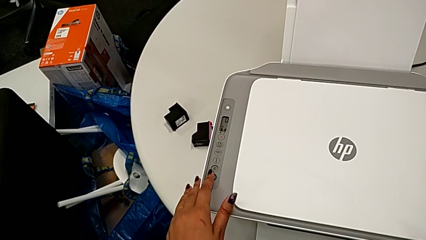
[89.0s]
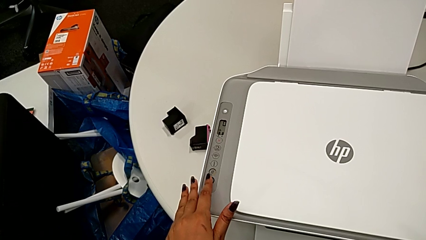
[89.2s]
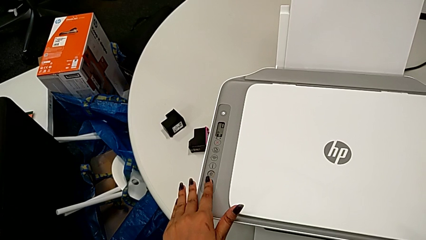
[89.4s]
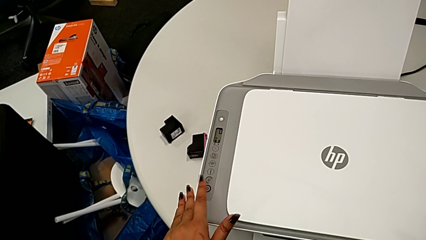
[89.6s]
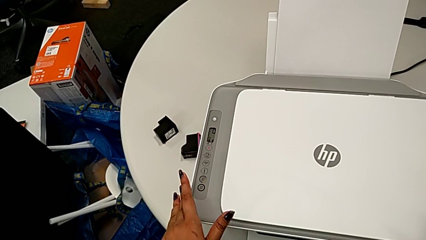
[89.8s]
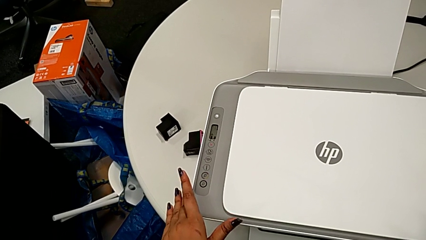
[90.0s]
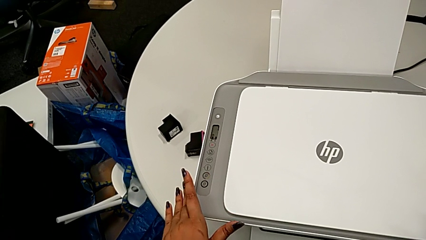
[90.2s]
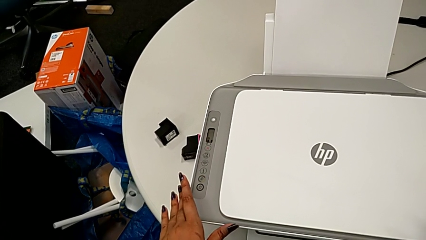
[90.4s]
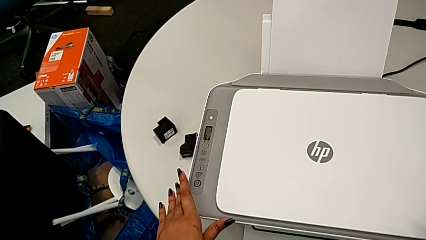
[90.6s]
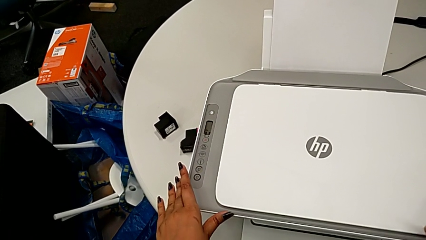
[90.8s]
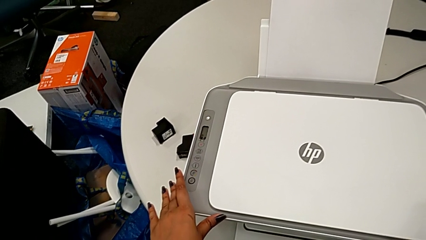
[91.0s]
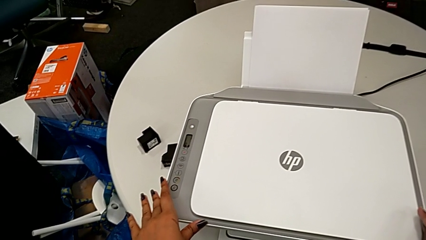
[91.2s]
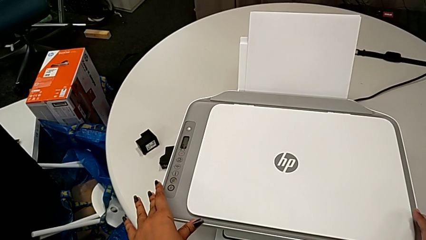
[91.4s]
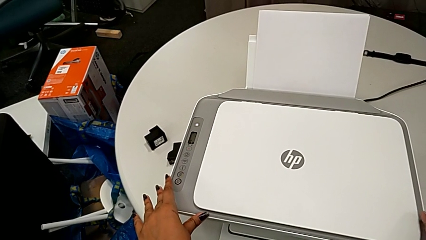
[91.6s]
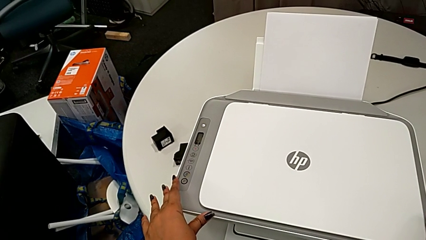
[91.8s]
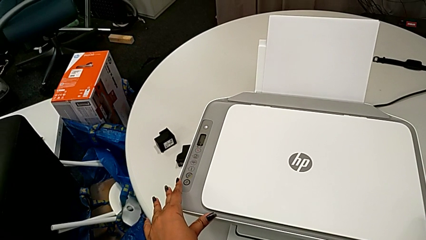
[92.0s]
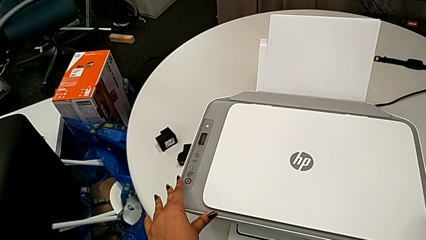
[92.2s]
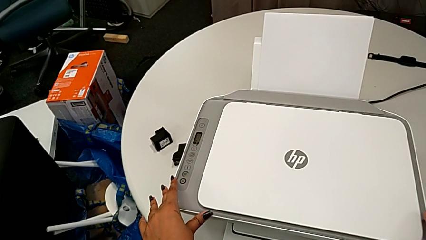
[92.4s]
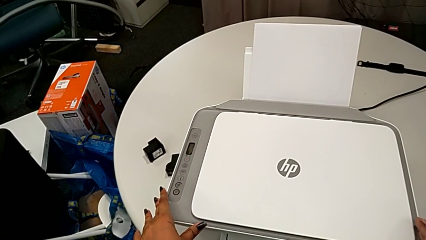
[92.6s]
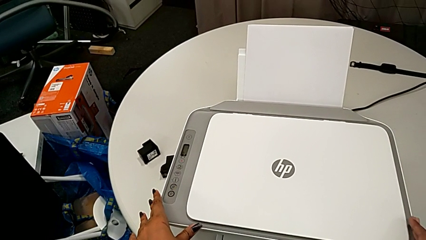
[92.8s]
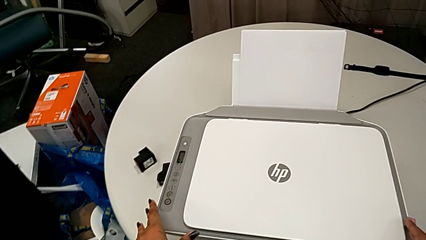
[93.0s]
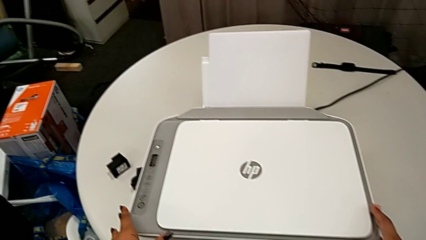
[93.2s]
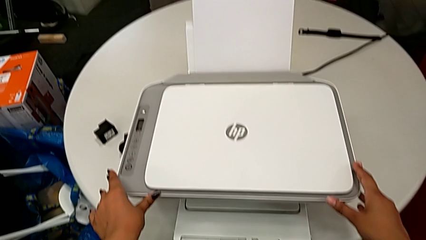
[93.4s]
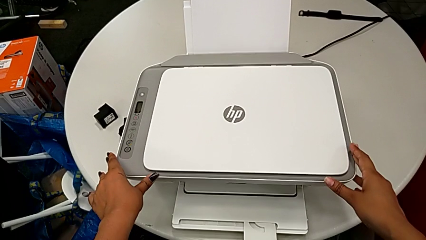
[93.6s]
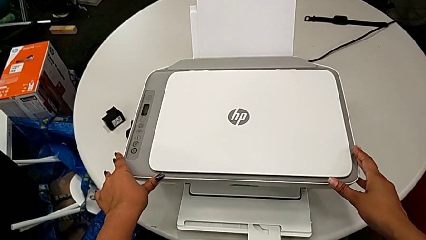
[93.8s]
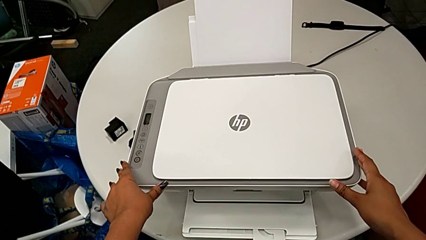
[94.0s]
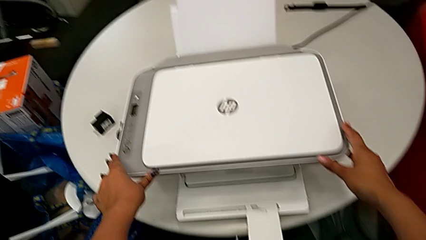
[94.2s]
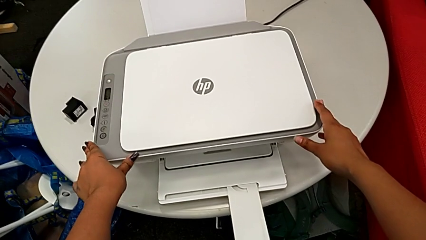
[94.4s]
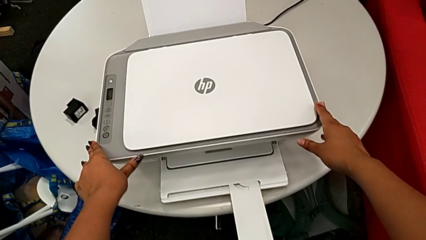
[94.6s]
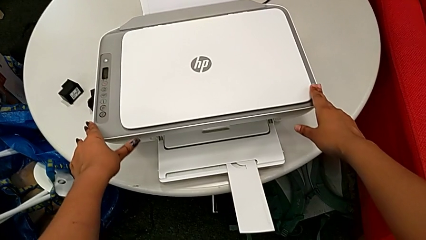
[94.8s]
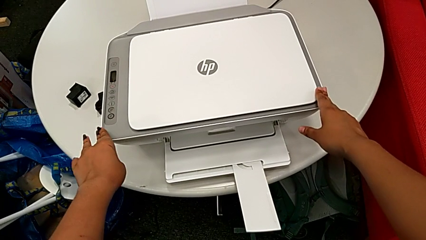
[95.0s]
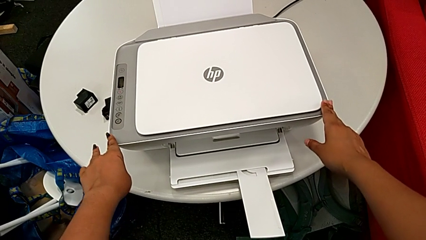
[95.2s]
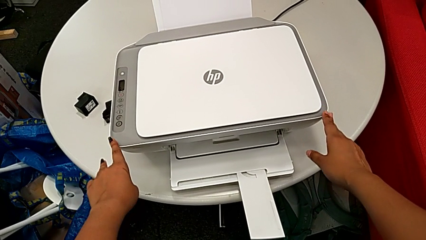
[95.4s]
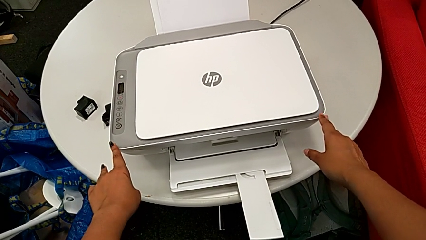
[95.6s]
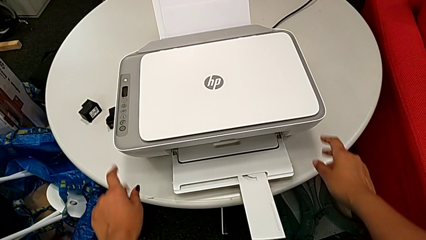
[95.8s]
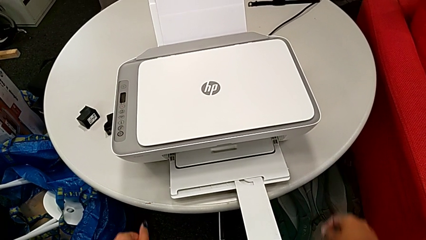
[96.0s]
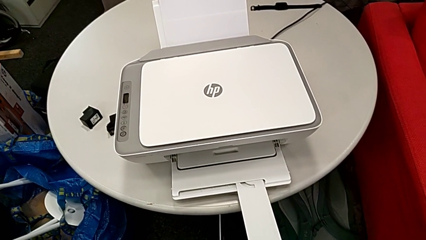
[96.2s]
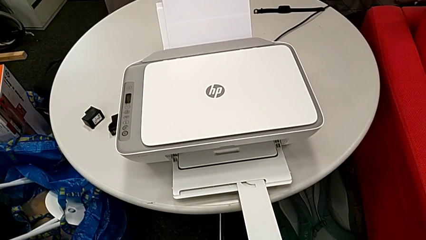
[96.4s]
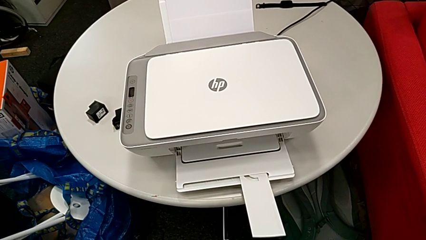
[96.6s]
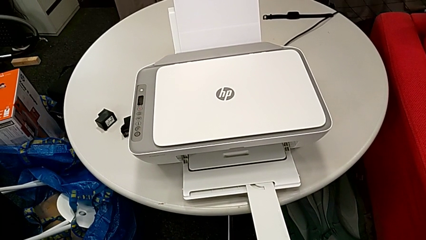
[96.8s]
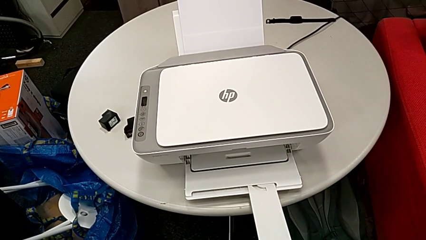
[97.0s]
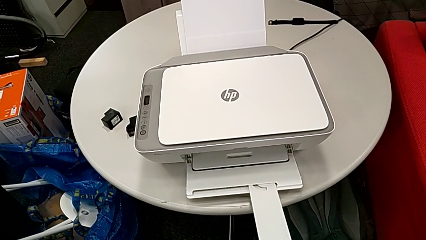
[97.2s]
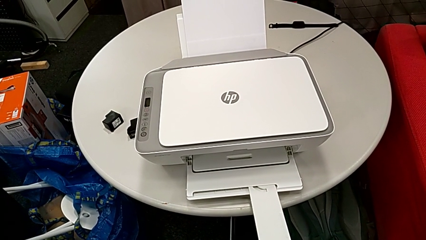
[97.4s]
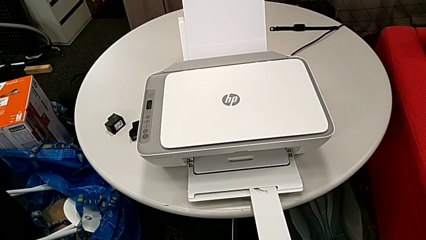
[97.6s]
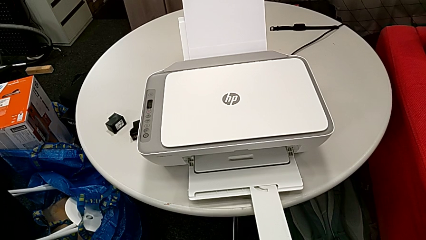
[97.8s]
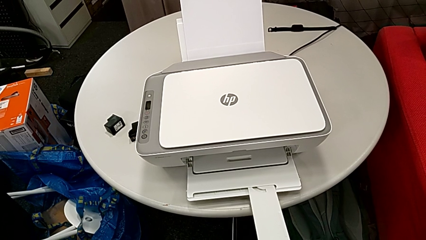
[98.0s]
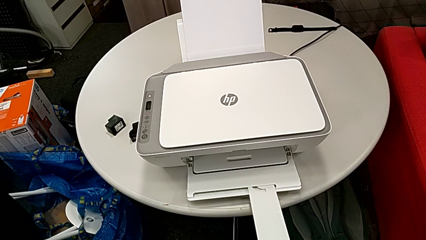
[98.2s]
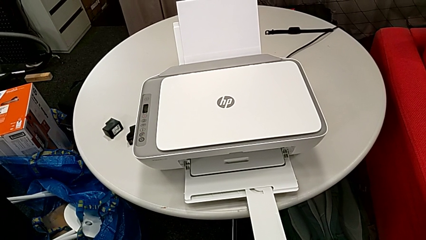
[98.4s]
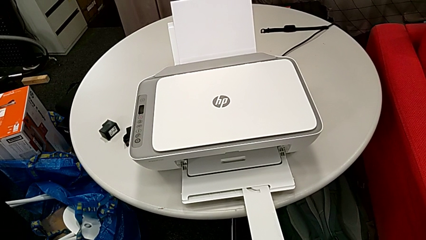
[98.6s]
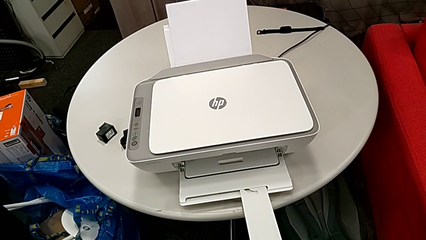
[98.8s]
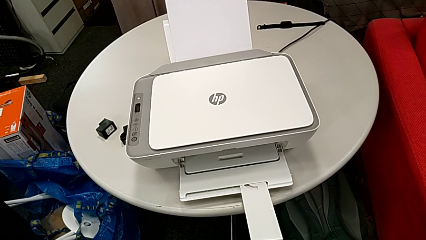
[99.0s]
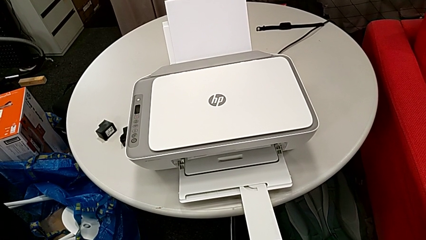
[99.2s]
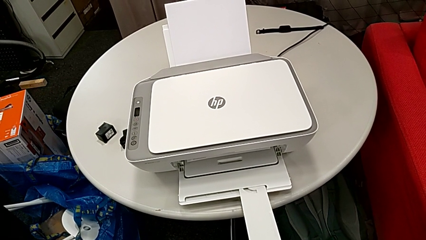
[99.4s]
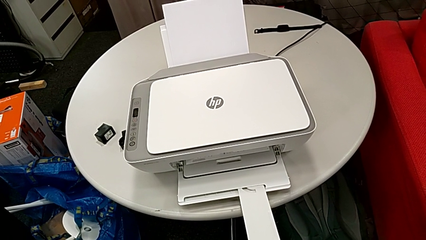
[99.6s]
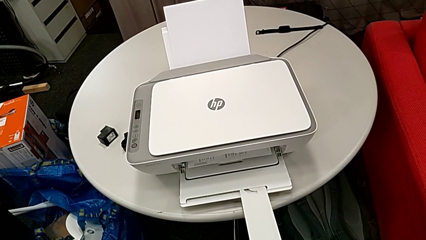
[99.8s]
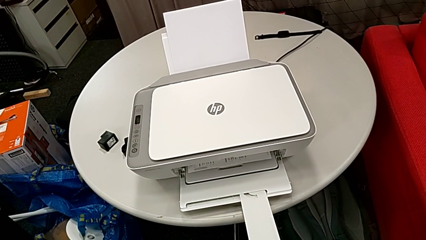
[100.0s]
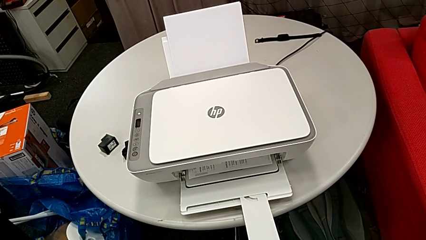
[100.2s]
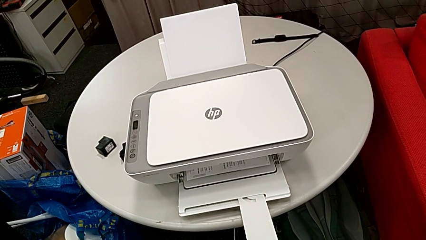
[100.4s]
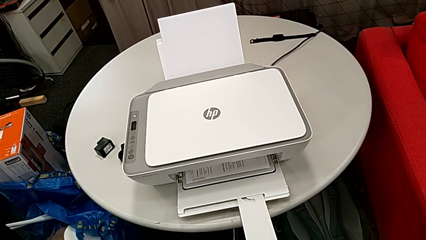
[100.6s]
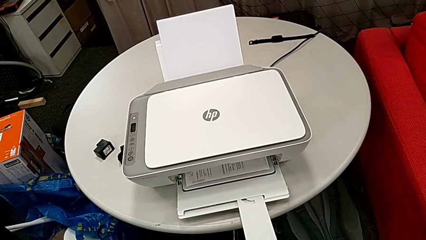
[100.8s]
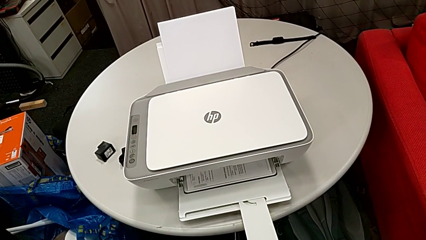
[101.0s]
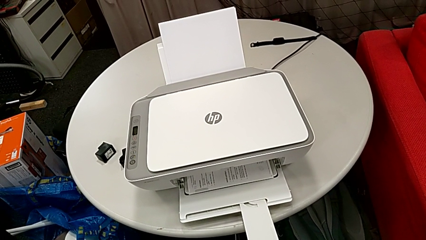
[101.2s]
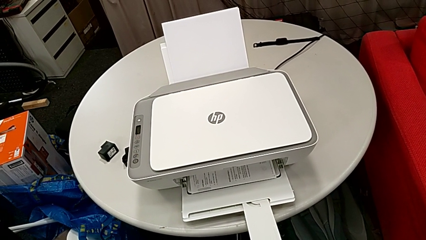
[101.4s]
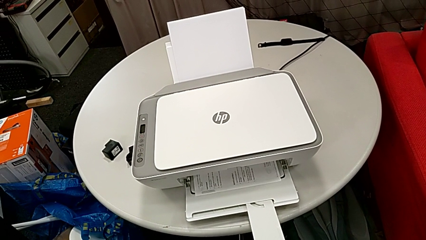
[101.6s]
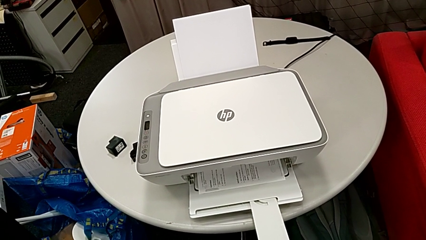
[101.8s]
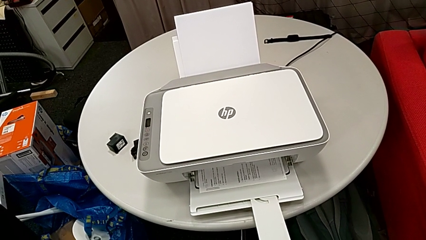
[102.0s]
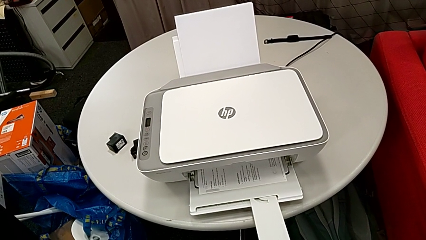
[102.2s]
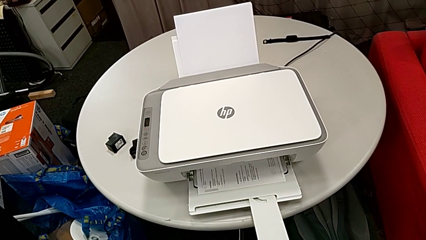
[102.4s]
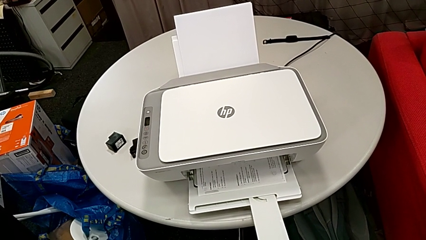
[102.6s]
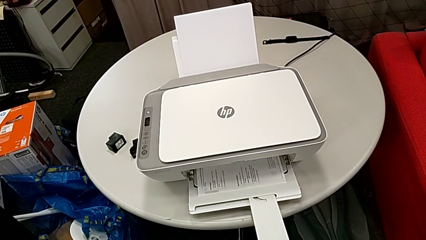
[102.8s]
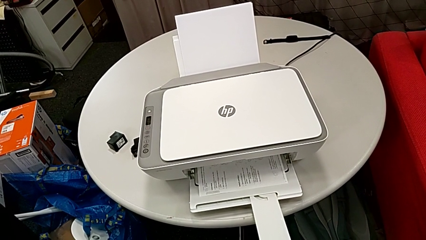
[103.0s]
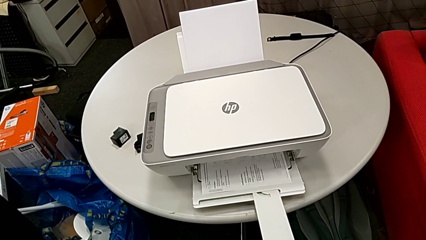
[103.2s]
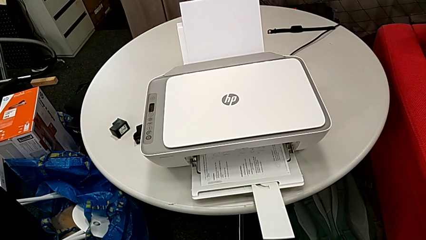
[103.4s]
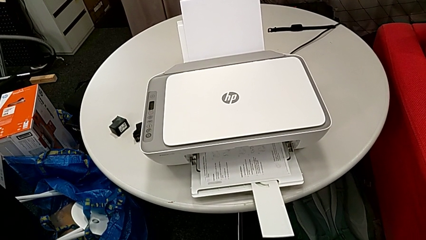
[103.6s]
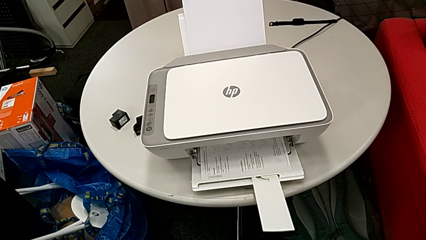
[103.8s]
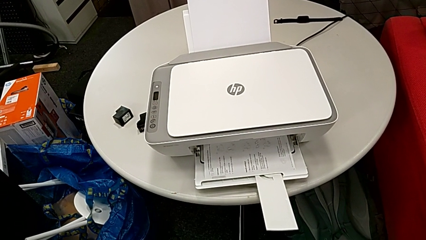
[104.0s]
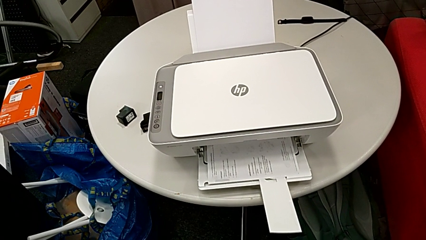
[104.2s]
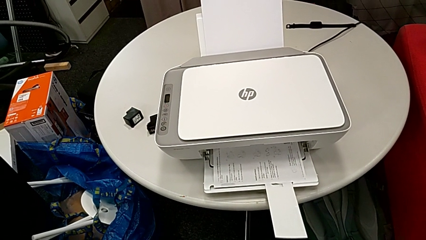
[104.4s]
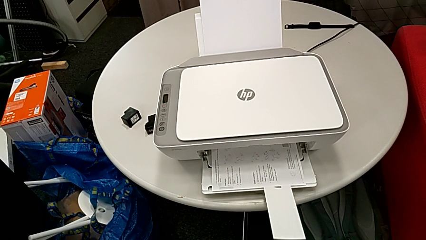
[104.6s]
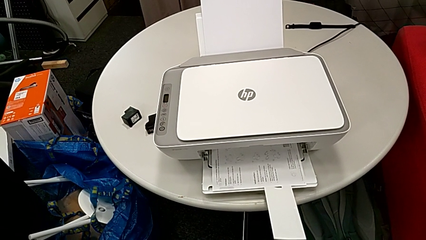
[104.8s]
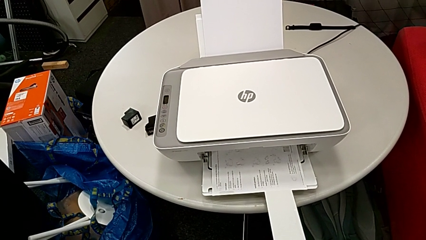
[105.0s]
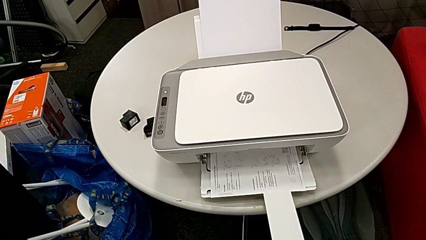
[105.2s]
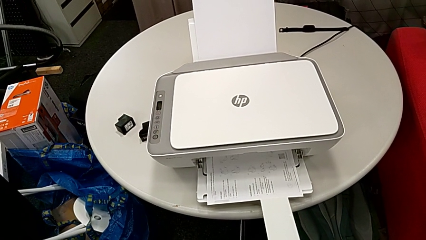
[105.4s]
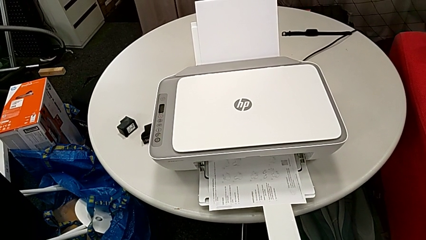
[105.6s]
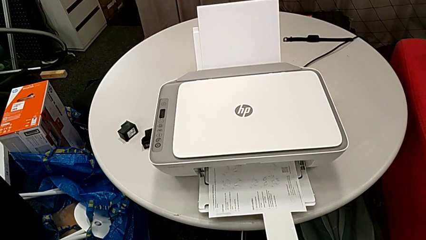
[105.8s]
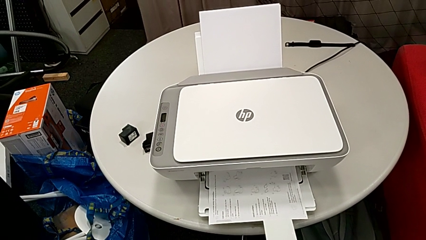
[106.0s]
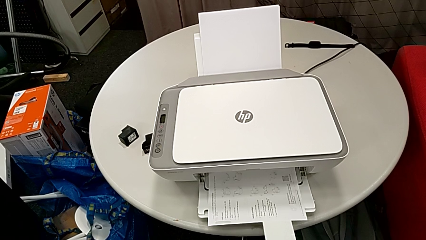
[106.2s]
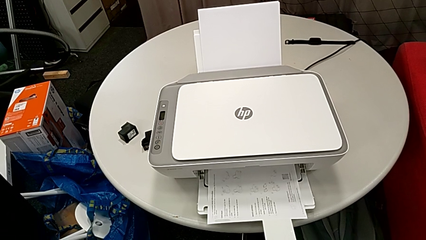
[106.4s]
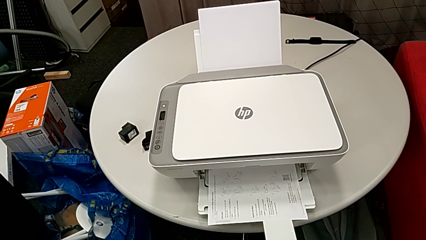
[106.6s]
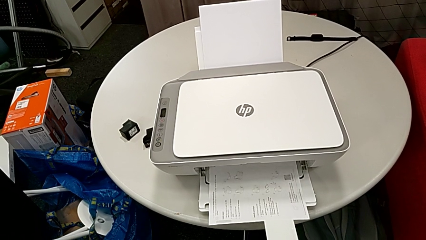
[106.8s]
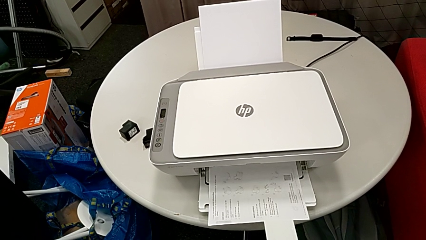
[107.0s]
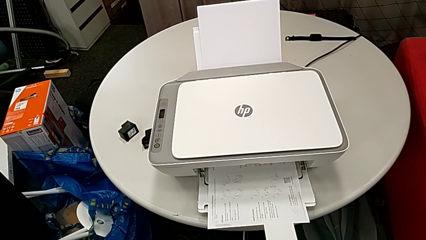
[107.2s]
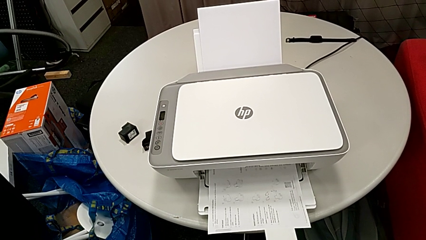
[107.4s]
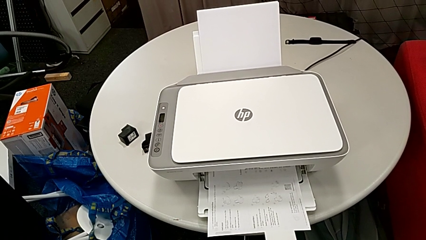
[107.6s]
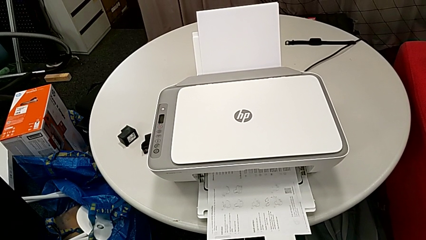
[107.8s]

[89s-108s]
The camera wearer is copying a black and white paper. They press the copy button.
